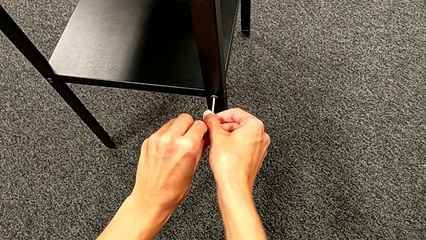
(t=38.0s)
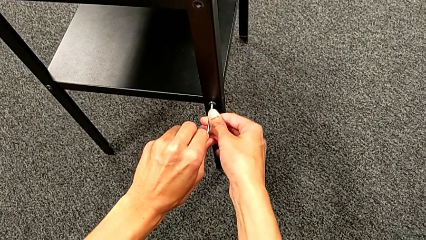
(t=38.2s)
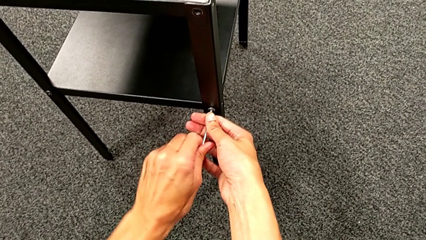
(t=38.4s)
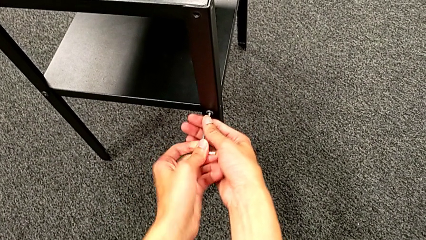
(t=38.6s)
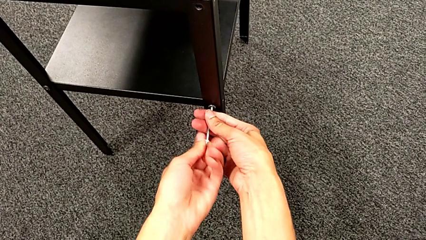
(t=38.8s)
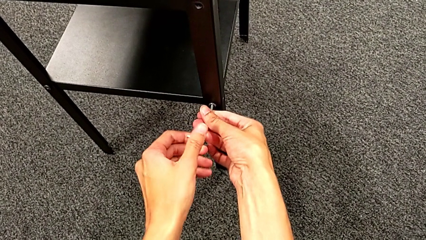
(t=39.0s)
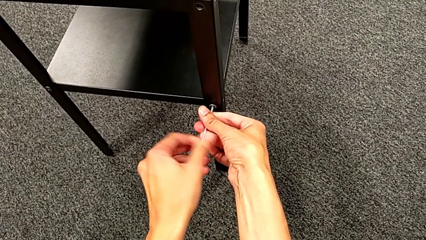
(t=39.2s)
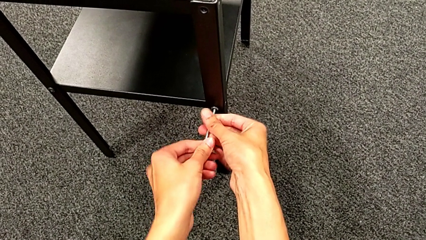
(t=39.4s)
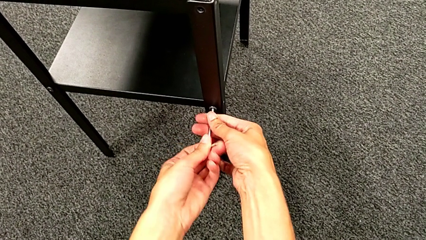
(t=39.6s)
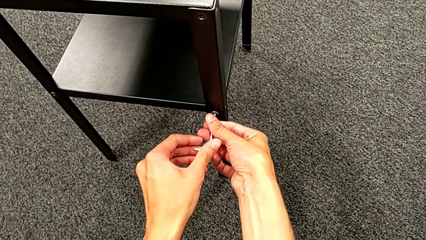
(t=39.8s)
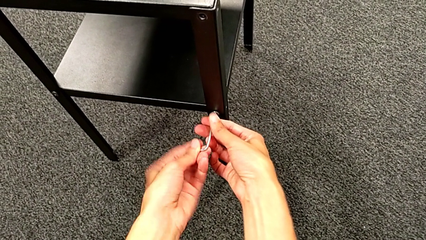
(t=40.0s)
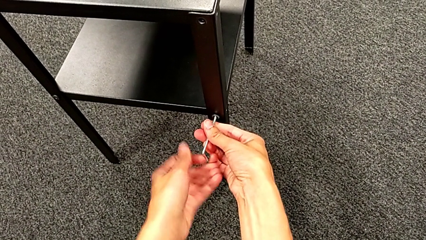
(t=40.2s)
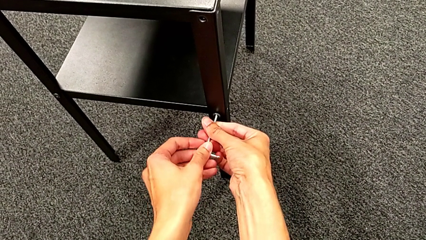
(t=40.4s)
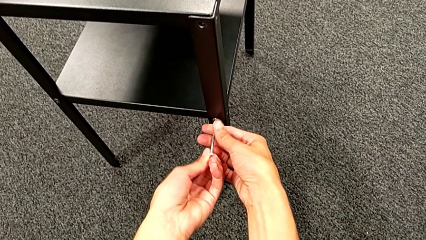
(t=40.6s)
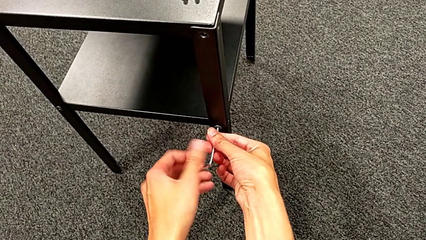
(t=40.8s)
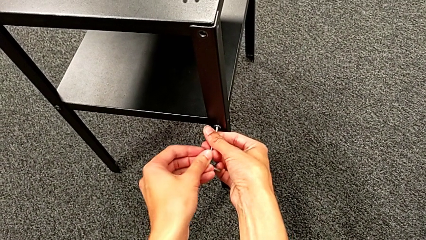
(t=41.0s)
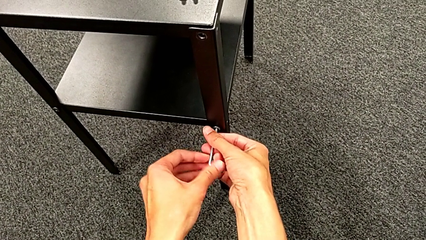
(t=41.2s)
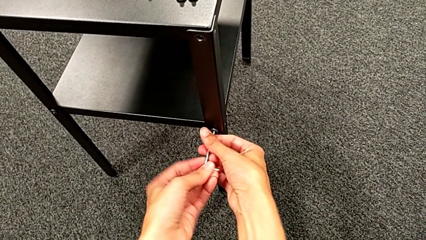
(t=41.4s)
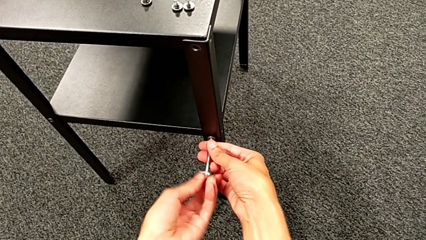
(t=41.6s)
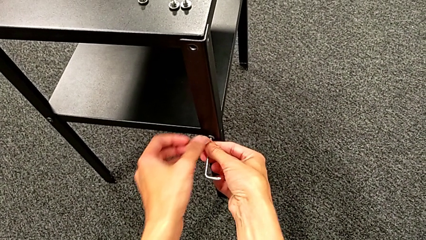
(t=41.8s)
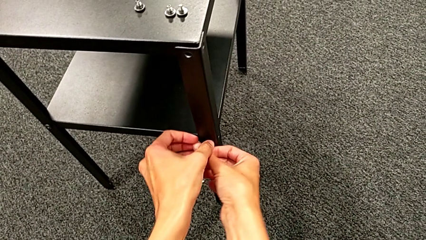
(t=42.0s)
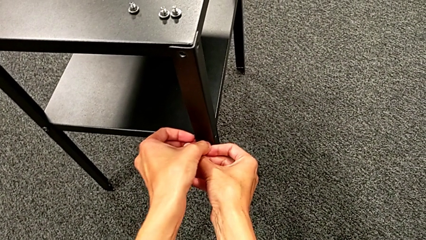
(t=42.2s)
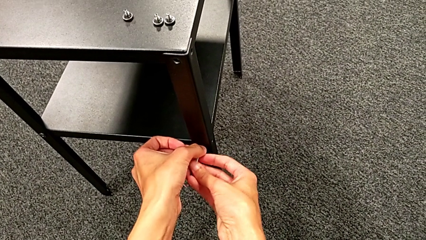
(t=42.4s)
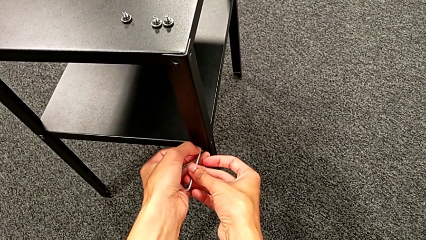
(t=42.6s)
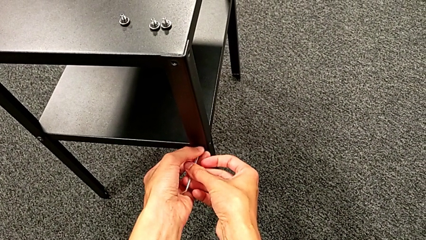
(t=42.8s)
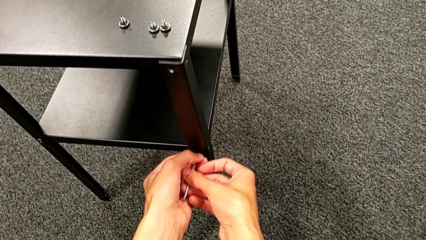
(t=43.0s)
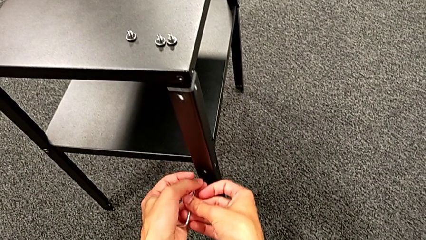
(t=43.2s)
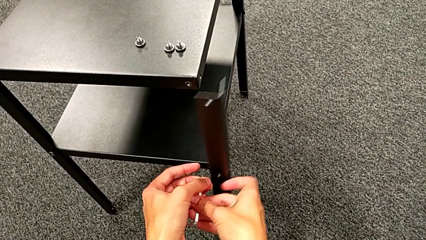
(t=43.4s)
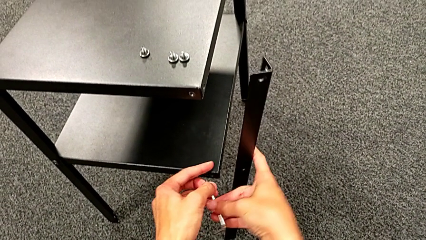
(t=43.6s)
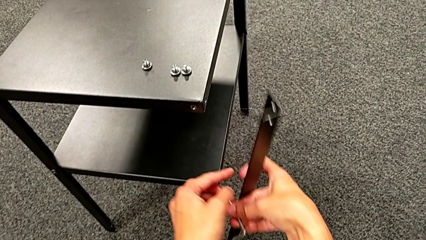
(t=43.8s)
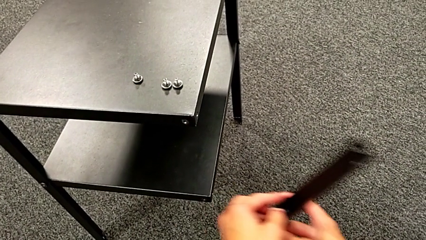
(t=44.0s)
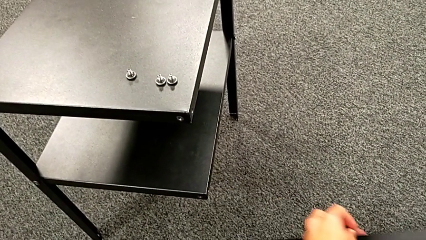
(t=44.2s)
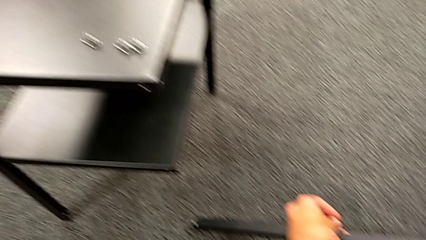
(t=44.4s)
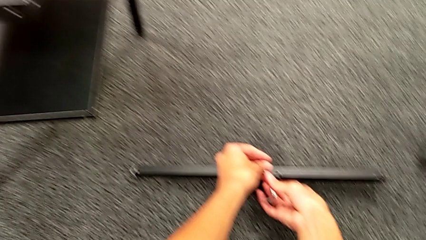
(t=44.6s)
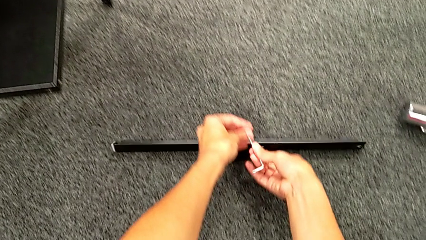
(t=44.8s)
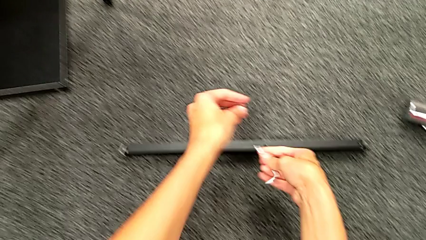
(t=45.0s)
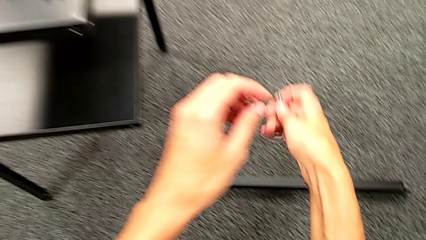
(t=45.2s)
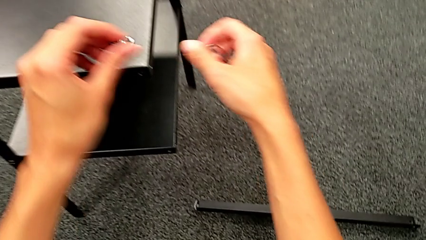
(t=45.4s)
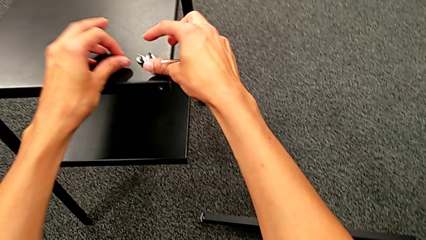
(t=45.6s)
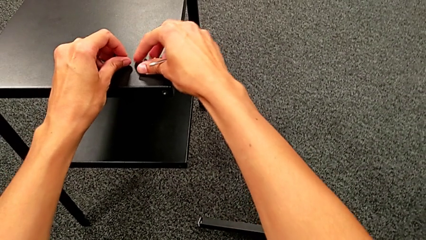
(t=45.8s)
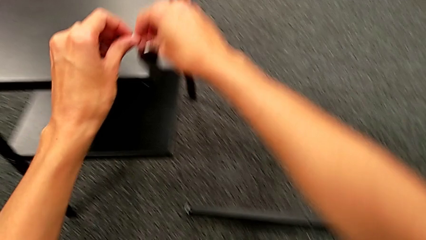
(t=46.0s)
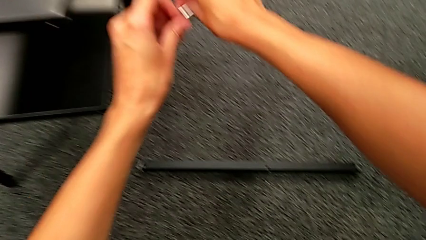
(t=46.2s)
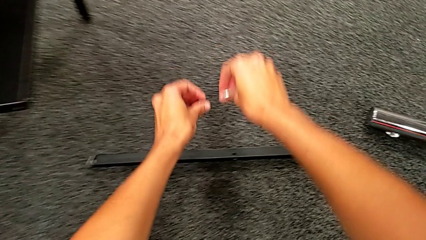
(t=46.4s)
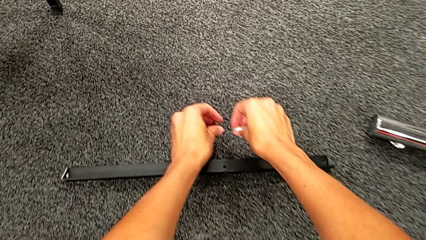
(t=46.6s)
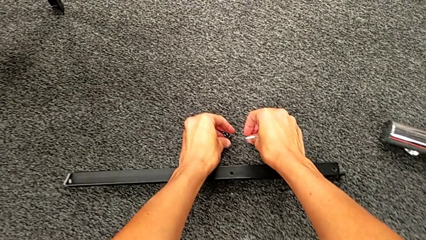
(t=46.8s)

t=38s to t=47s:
The camera wearer is unscrewing the first leg. They unscrew the hex socket head, disassemble it, disassemble the first leg, place it, grab the hex socket head and place it.

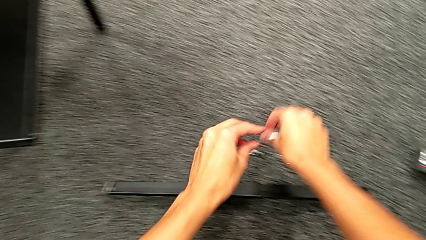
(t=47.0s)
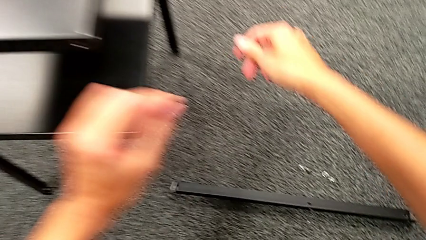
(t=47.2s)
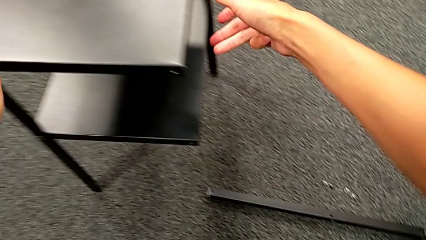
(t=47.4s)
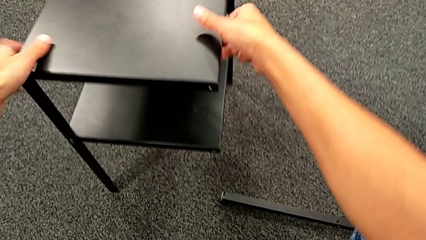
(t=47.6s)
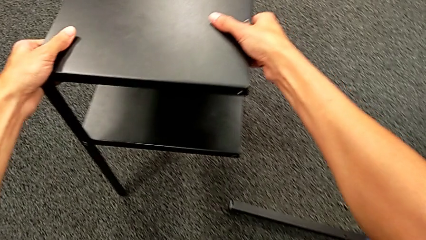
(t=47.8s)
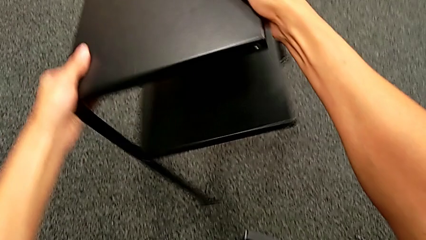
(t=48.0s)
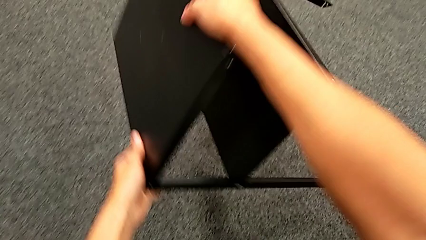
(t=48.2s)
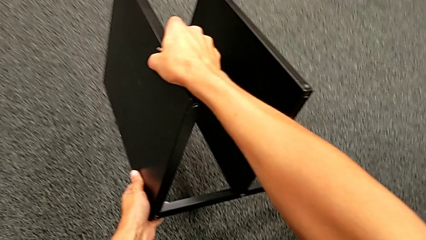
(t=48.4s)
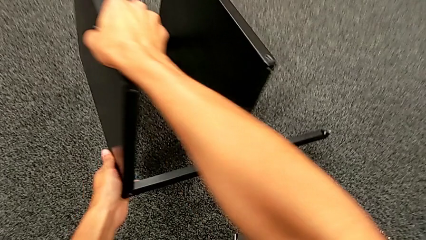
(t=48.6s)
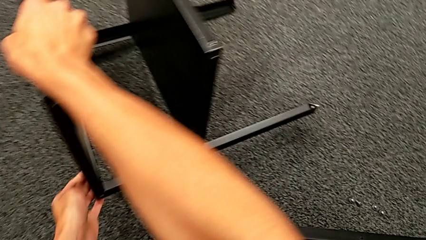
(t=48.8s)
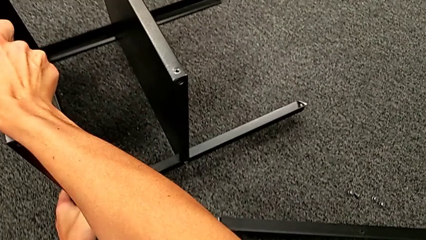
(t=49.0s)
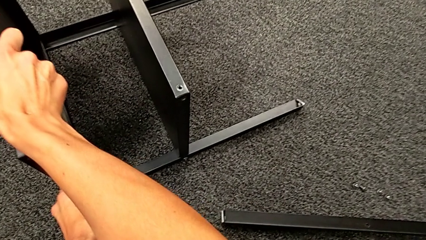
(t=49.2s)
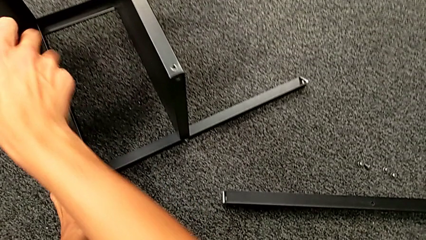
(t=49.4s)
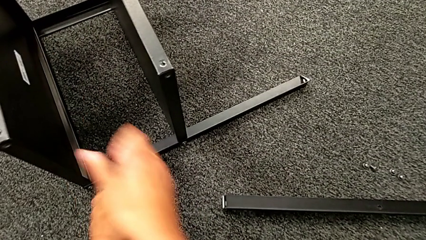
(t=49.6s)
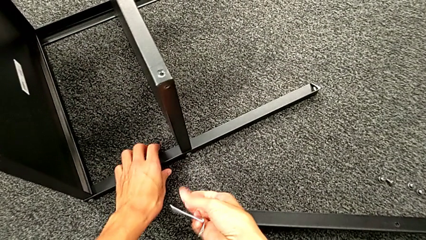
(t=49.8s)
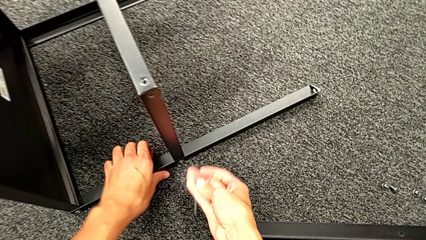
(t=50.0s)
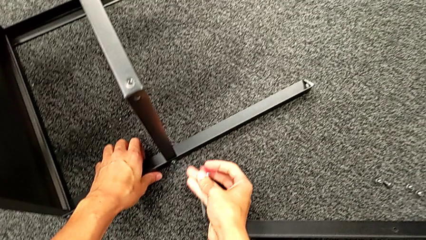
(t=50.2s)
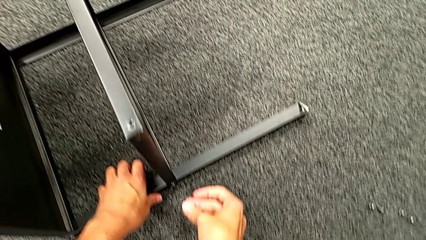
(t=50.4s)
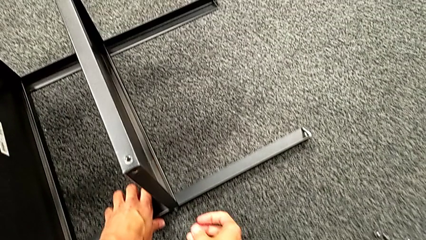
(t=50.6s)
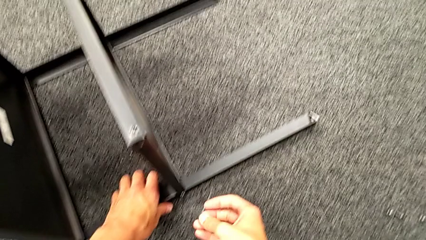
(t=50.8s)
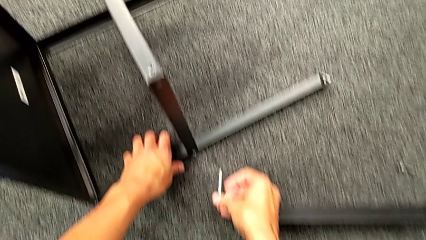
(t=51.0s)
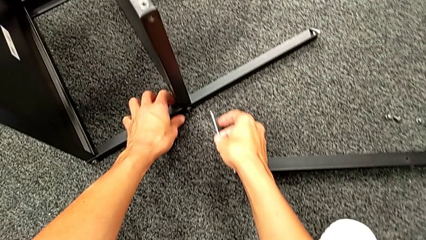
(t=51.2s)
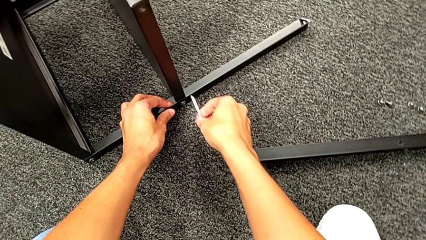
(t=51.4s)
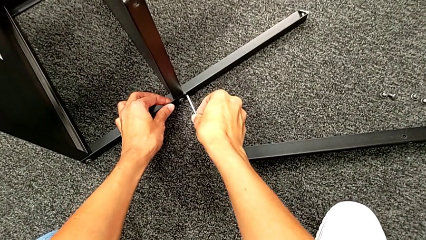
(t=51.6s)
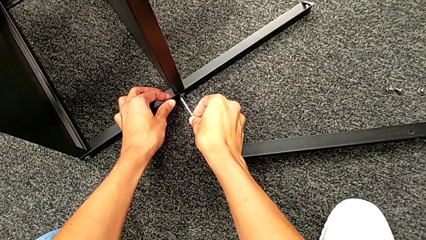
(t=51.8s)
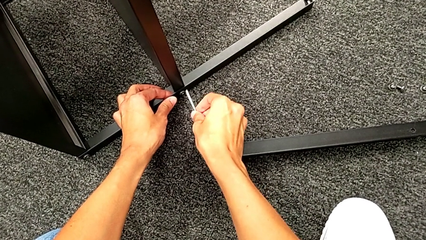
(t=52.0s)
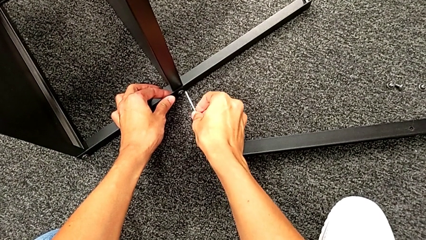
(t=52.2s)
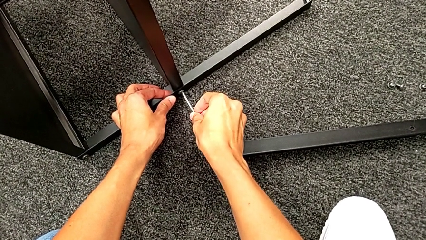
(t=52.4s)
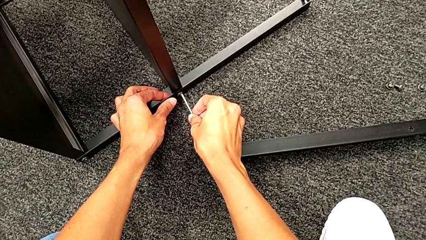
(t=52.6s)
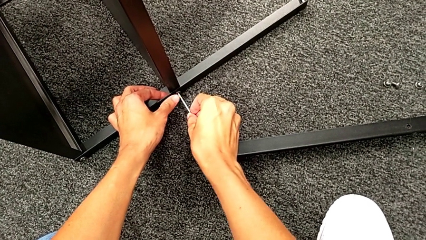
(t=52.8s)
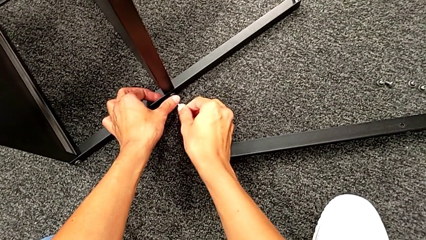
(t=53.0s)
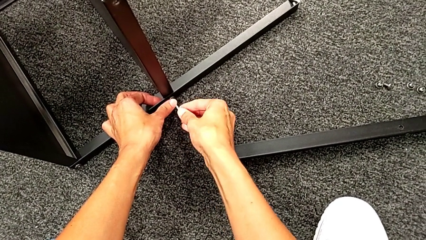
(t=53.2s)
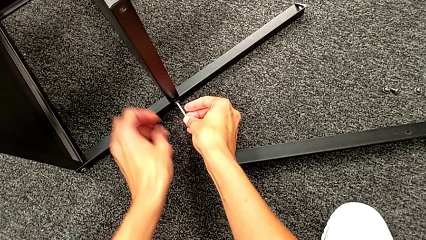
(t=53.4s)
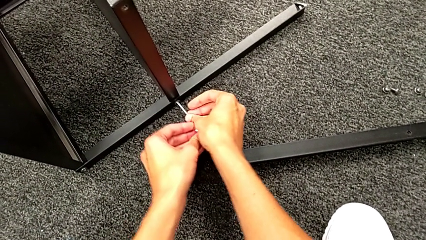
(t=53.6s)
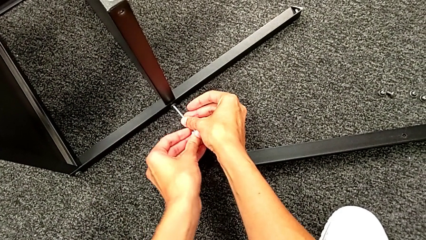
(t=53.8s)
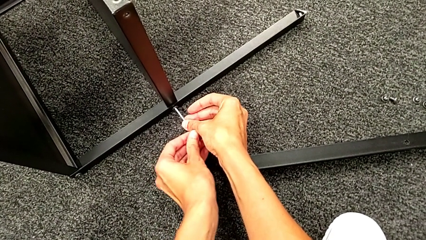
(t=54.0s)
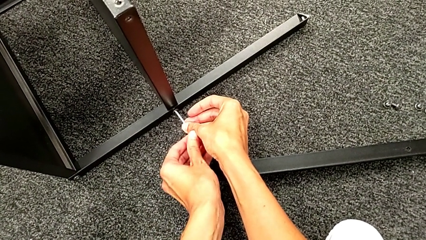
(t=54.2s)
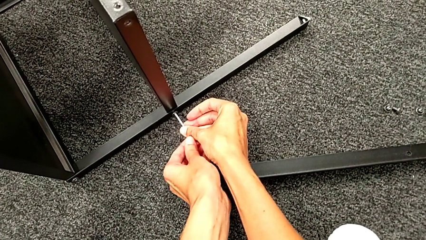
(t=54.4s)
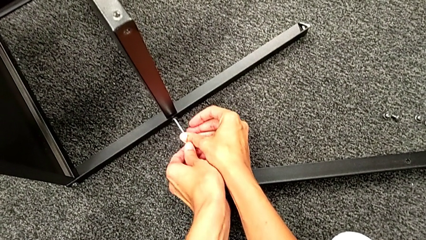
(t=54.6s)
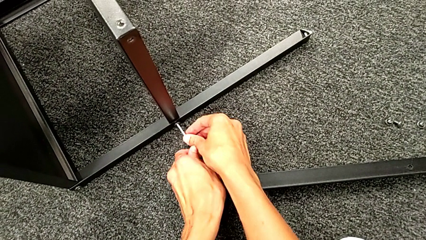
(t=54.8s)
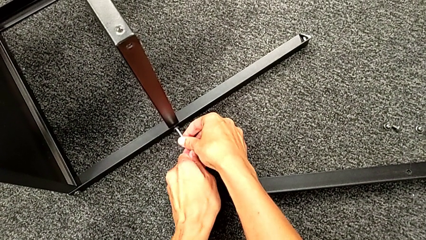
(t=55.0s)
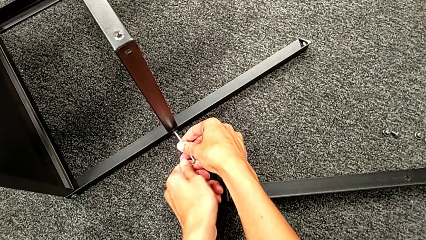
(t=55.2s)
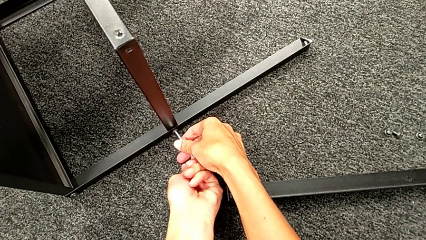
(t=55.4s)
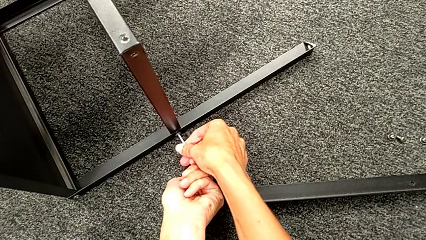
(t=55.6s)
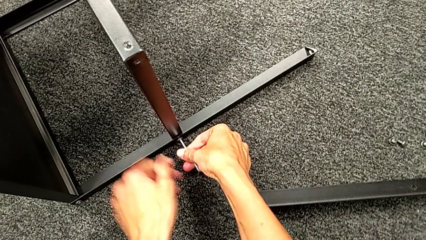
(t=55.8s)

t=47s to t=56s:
The camera wearer is unscrewing the second leg. They rotate the nightstand, approach the hex socket head and insert it.
